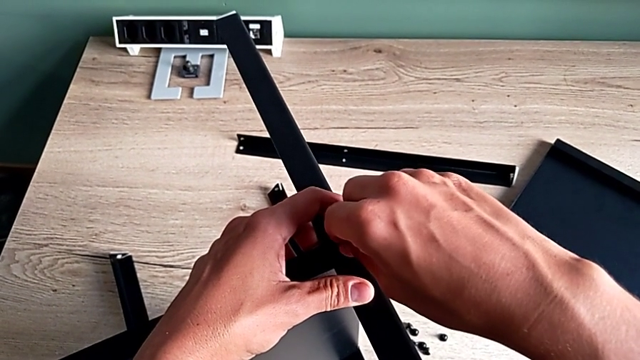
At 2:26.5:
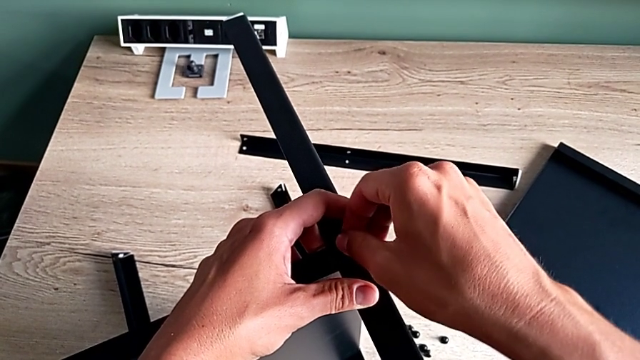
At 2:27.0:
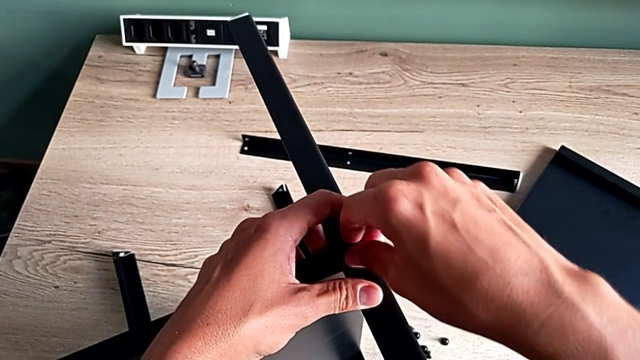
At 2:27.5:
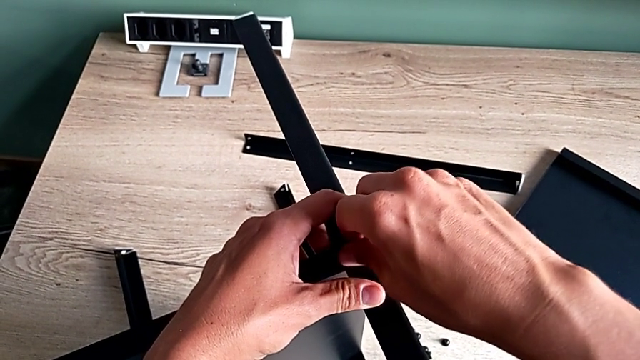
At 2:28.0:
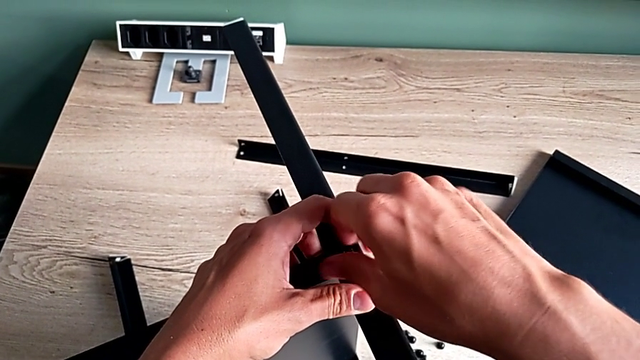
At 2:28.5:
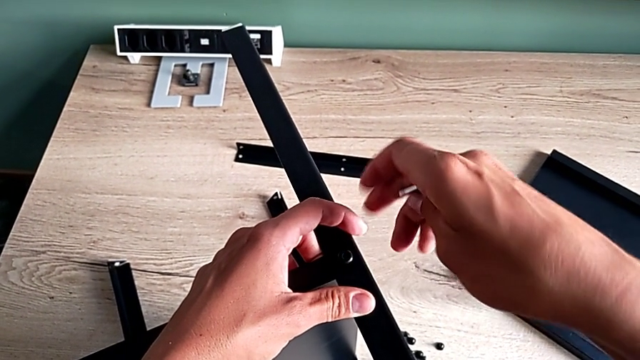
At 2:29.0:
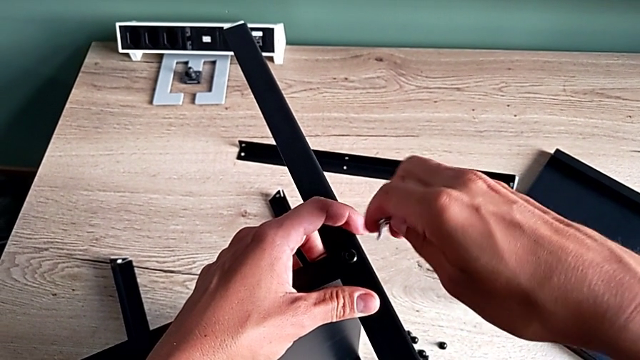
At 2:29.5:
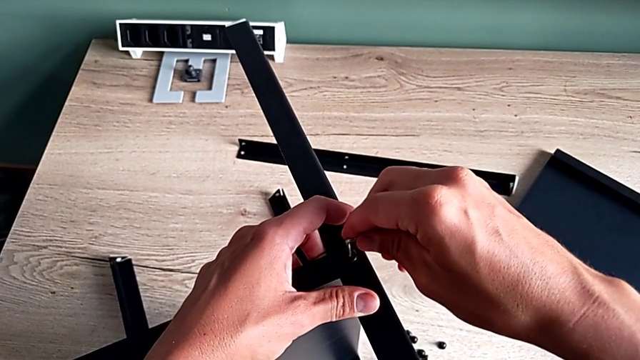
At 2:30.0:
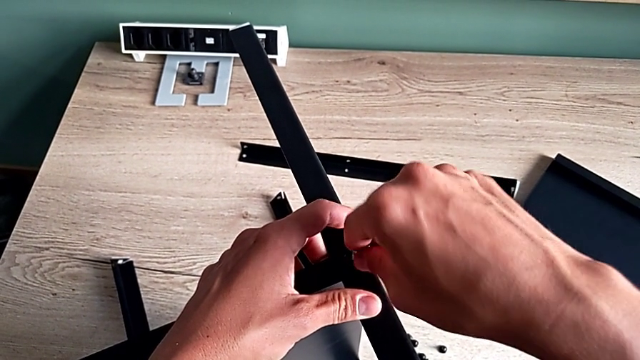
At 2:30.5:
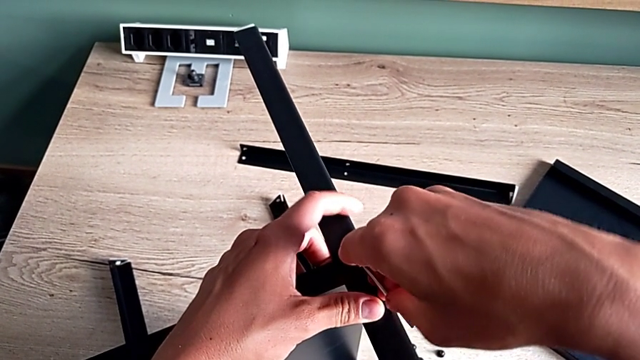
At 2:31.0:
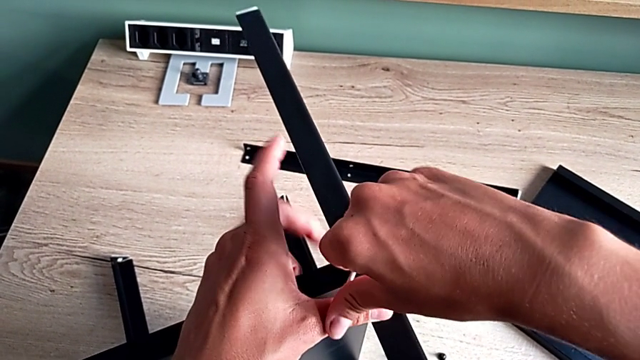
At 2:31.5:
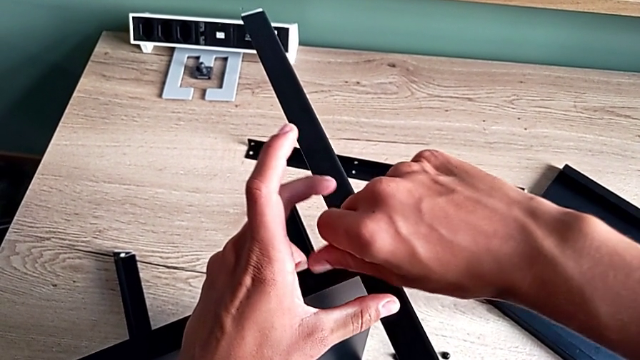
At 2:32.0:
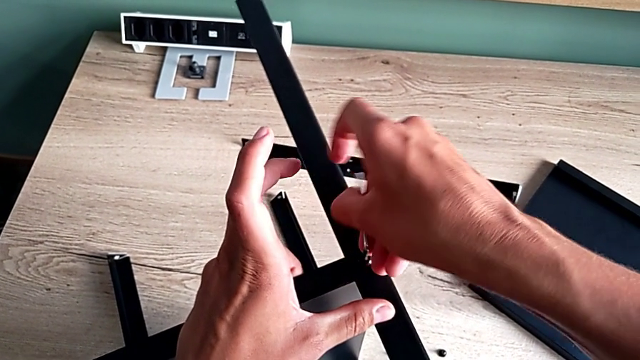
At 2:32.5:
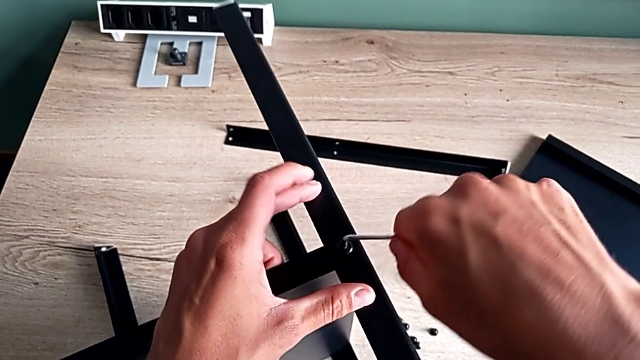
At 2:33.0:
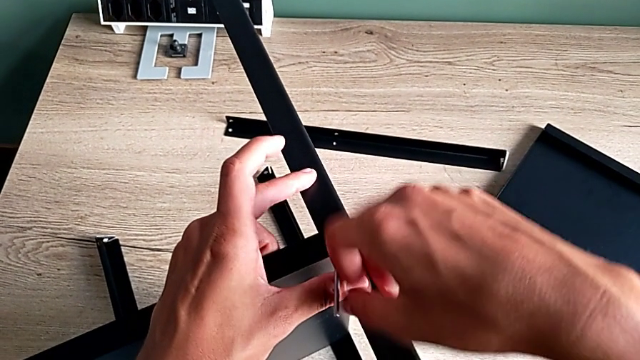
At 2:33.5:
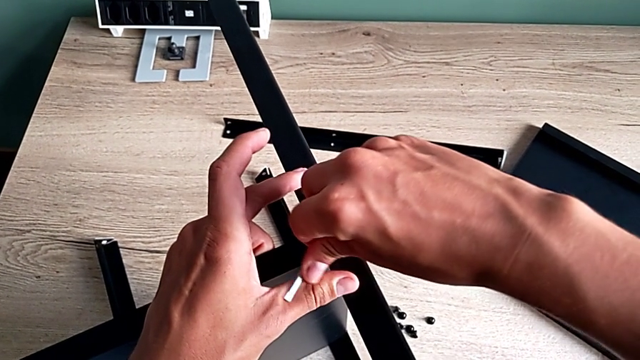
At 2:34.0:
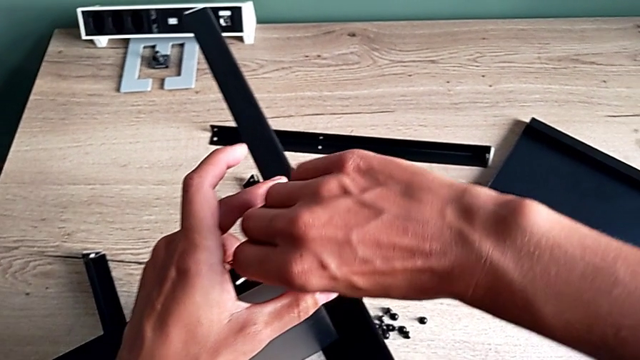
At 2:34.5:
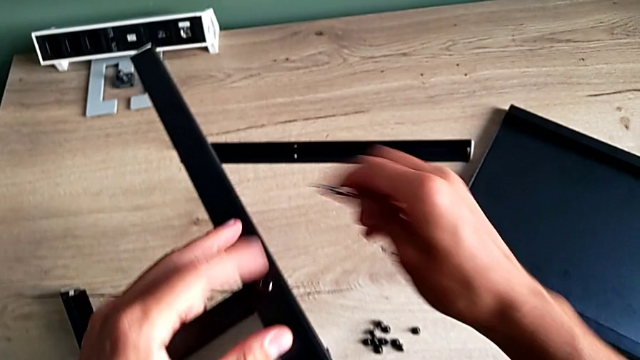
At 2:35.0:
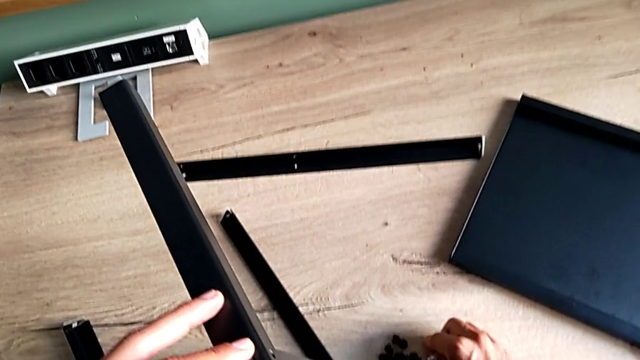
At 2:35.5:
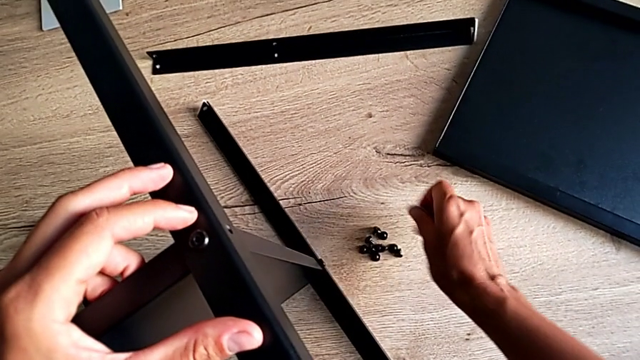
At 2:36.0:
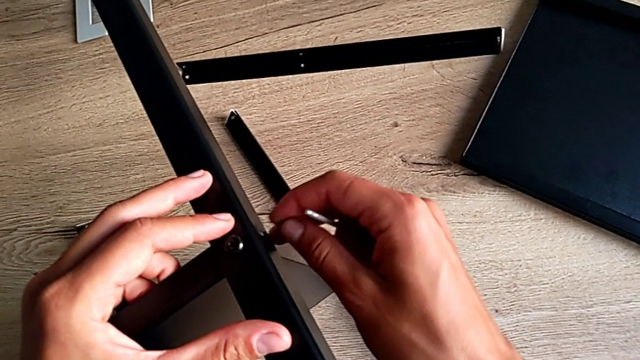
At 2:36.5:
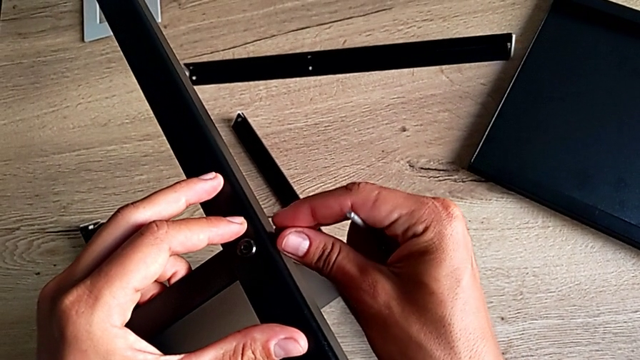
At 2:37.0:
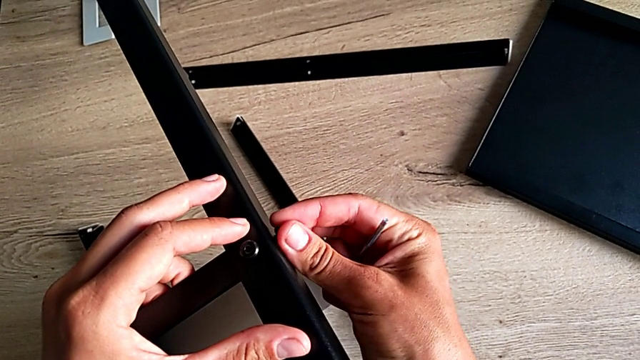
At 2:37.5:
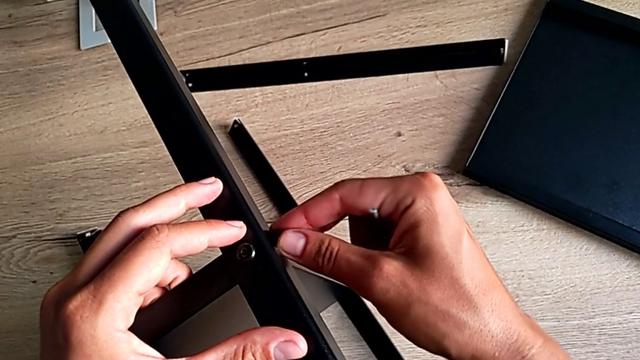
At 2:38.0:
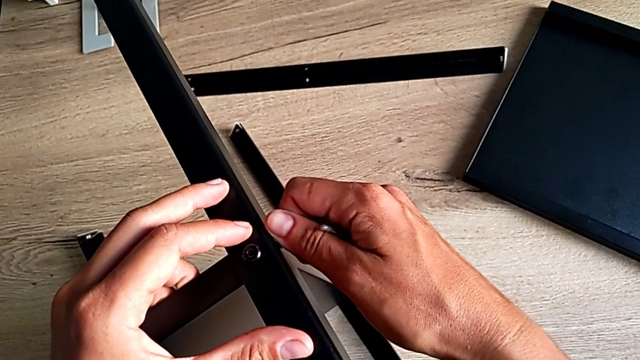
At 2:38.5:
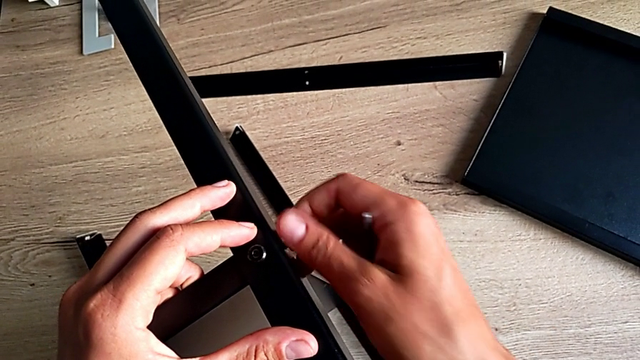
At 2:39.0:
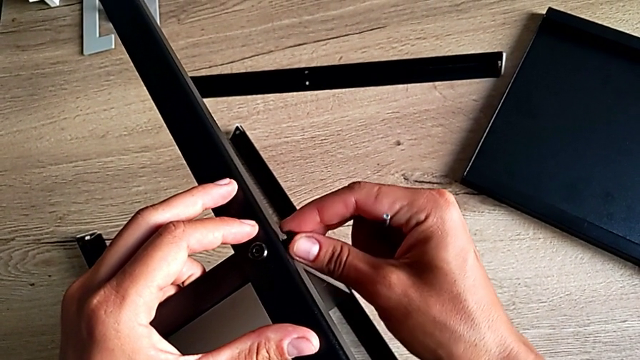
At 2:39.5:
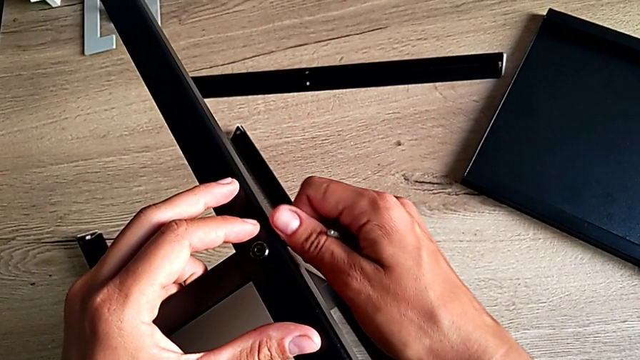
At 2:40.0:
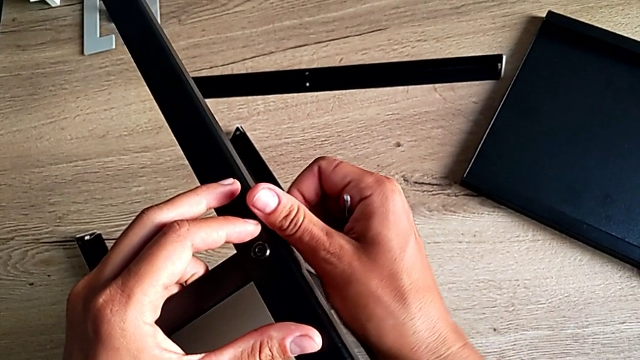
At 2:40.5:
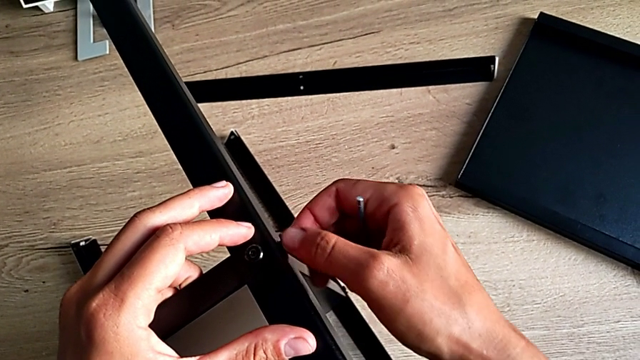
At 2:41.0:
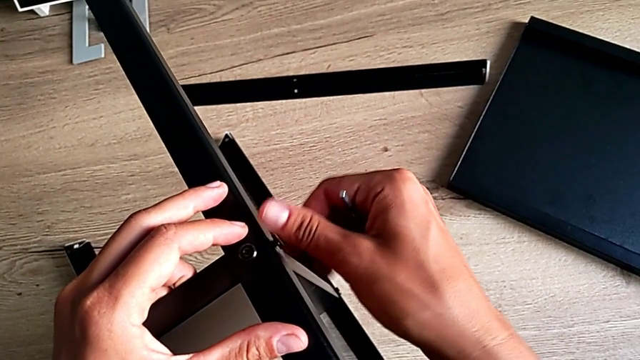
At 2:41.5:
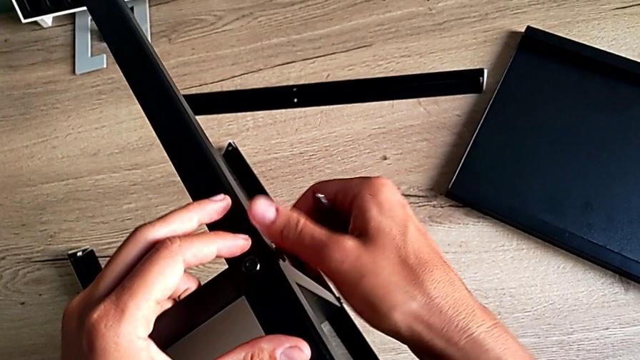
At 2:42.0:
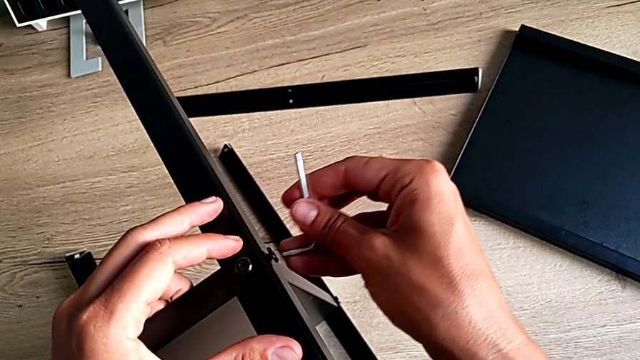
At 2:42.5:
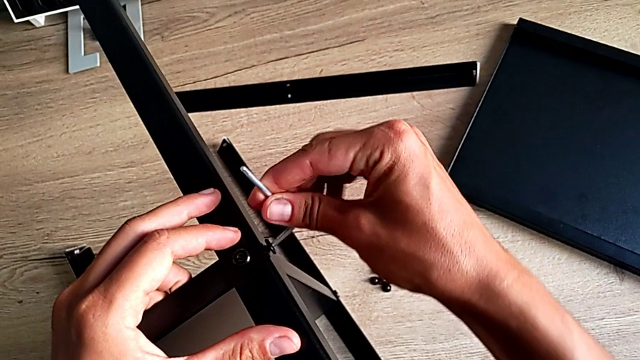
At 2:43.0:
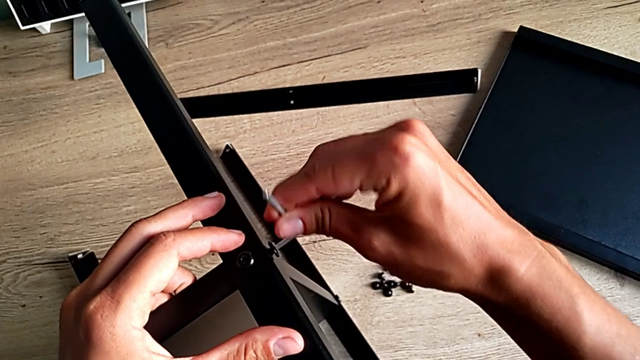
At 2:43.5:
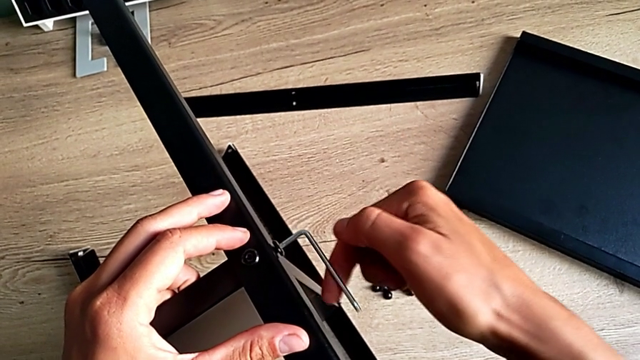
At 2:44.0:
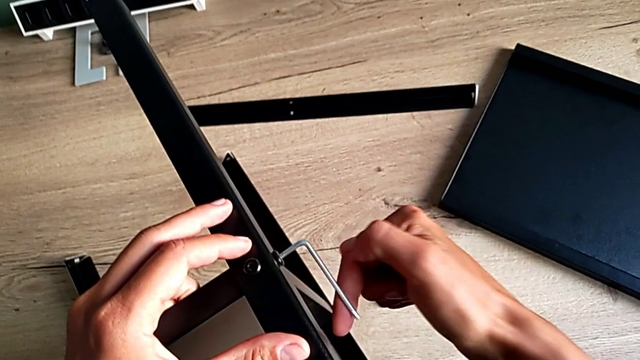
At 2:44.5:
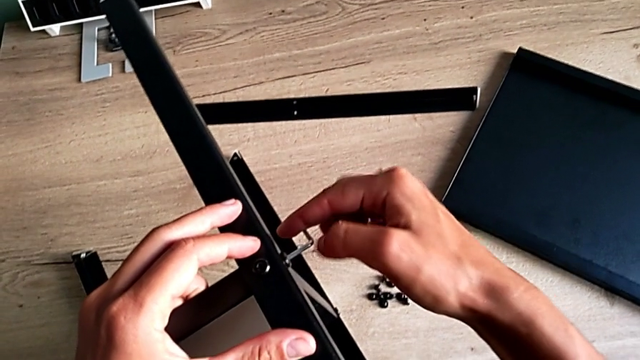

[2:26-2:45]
The camera wearer is screwing the third leg of the furniture. They screw the hex socket head, insert the Allen wrench, screw the hex socket head, insert the hex socket head, screw the hex socket head, insert the Allen wrench and screw the hex socket head.

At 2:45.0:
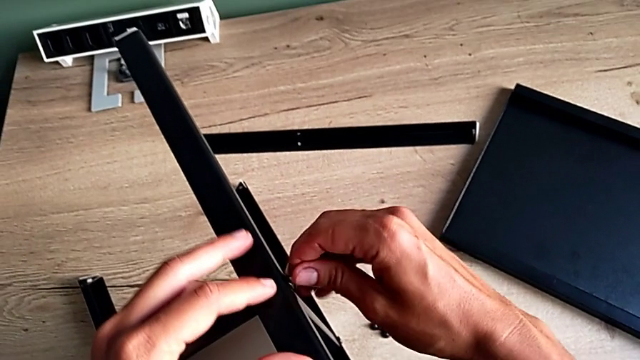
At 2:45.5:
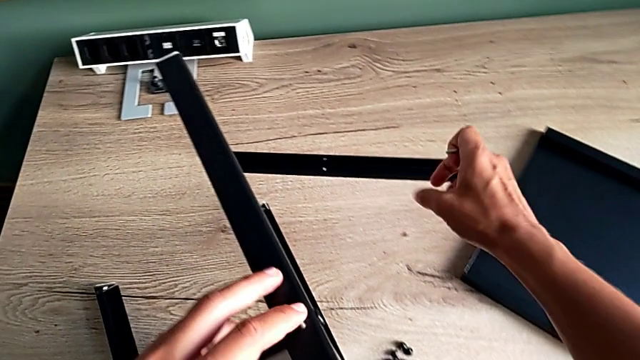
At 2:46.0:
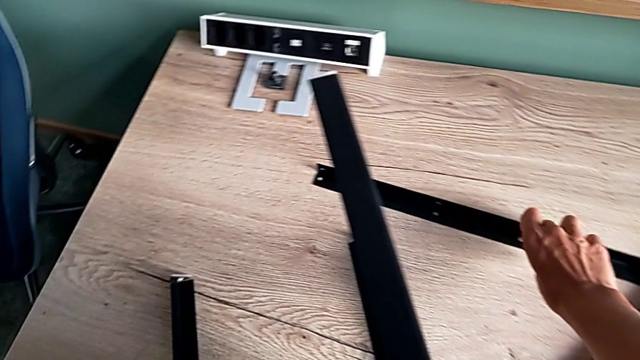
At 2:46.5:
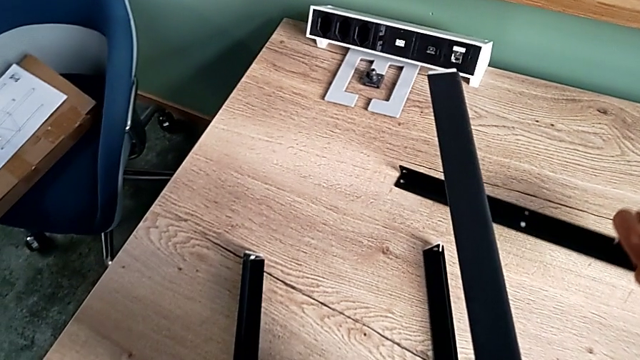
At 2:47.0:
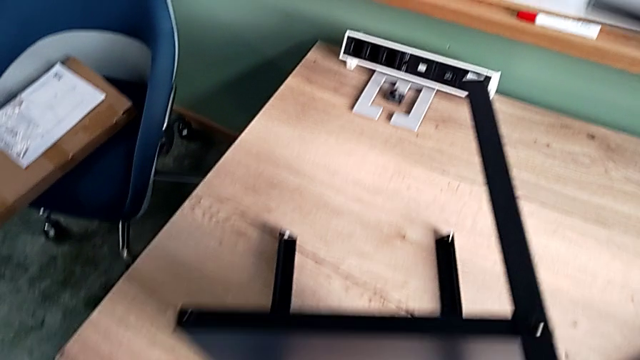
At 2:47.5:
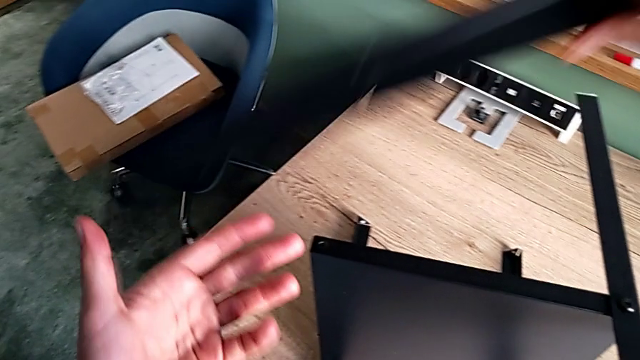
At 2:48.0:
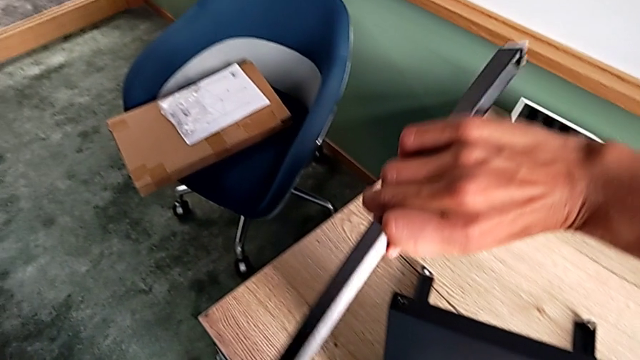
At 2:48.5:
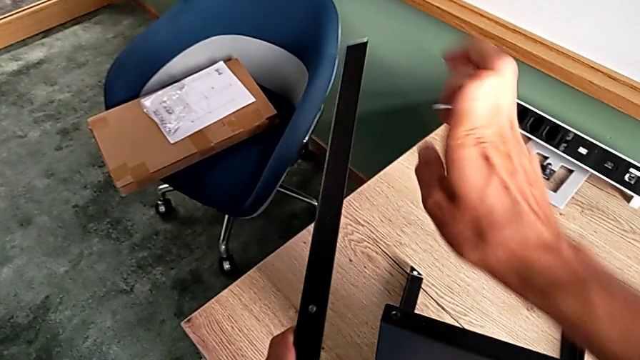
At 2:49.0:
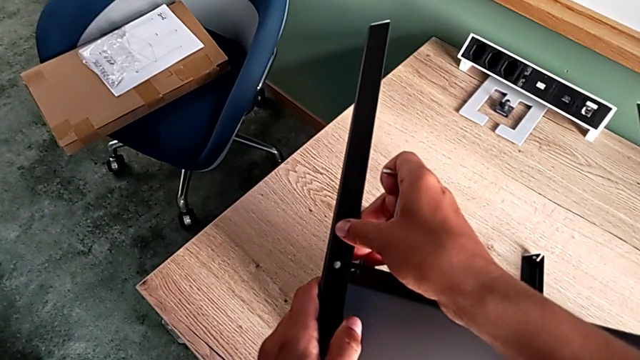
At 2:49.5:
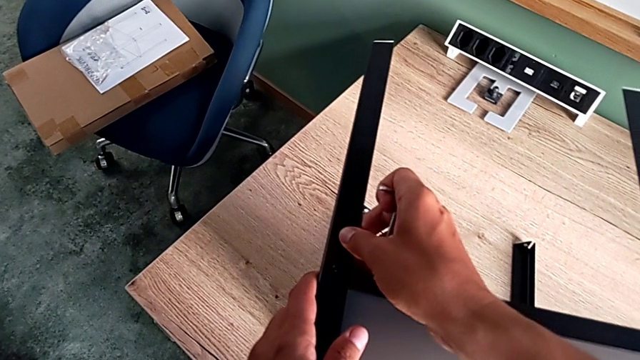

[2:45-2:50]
The camera wearer is screwing the fourth leg of the furniture. They grab the fourth leg and align it.
